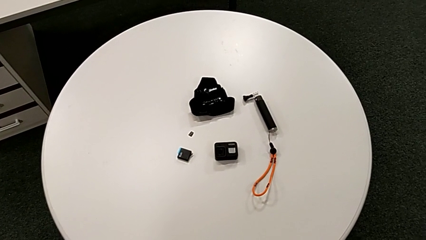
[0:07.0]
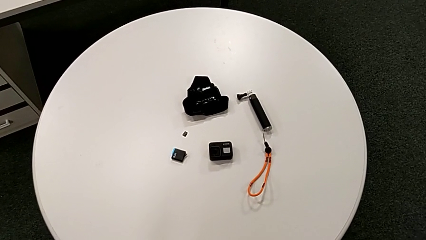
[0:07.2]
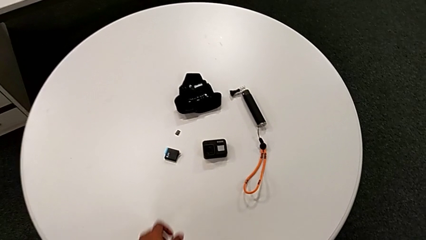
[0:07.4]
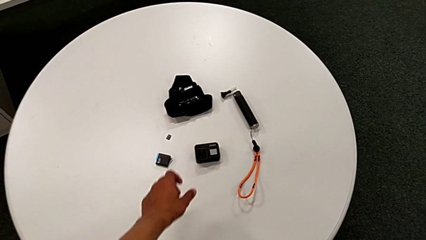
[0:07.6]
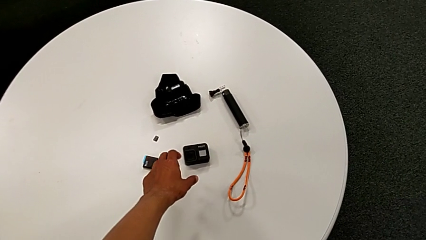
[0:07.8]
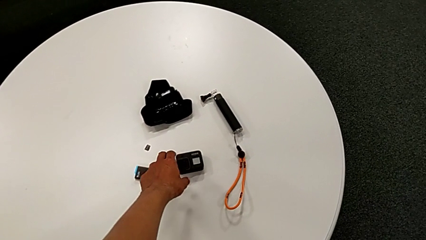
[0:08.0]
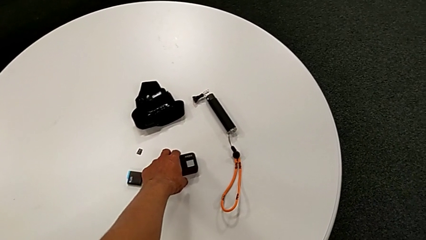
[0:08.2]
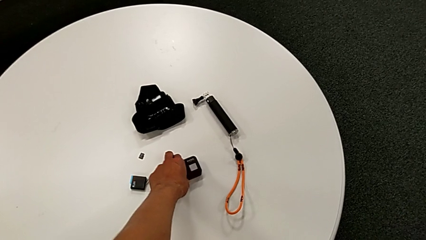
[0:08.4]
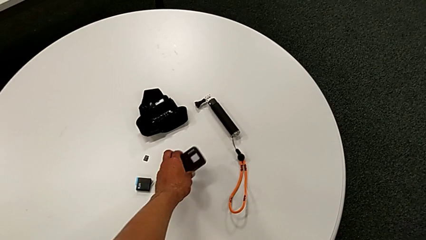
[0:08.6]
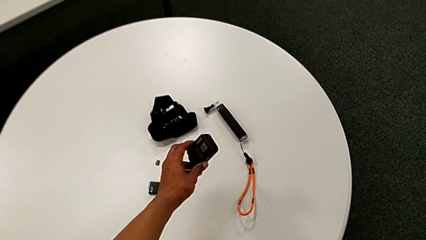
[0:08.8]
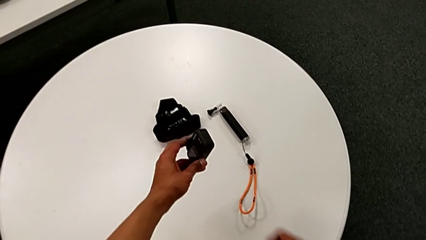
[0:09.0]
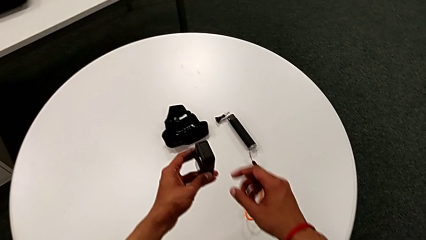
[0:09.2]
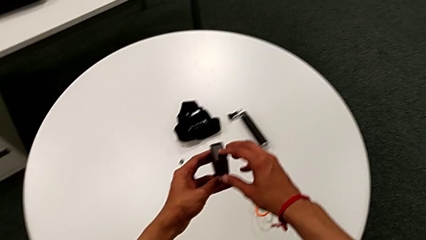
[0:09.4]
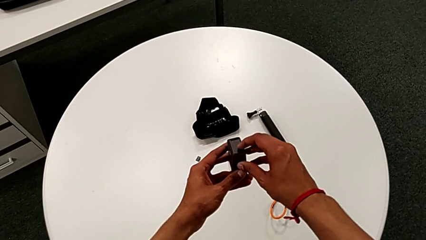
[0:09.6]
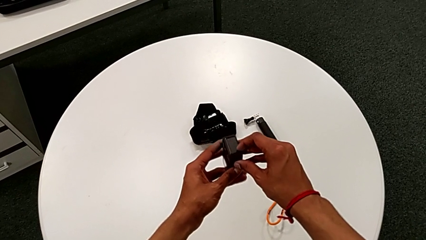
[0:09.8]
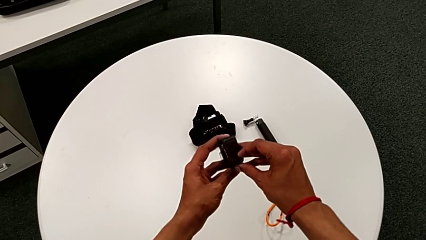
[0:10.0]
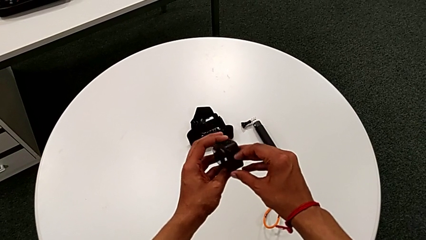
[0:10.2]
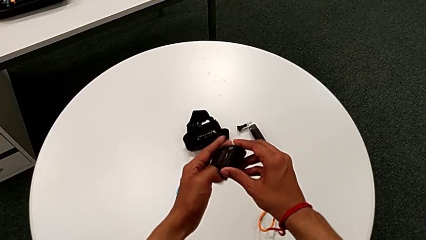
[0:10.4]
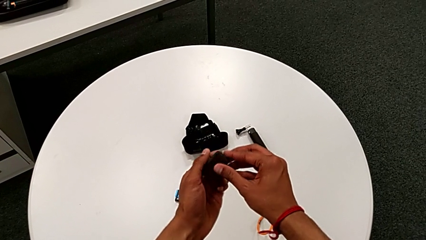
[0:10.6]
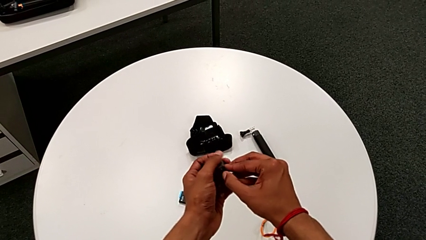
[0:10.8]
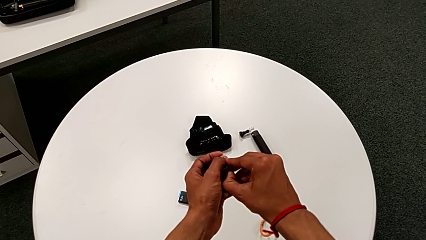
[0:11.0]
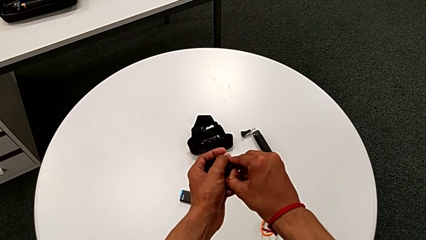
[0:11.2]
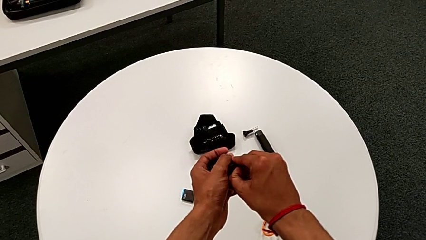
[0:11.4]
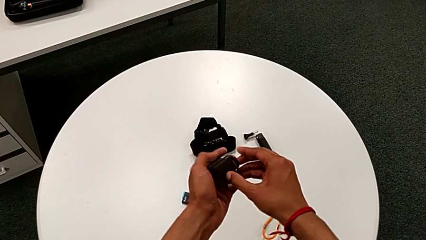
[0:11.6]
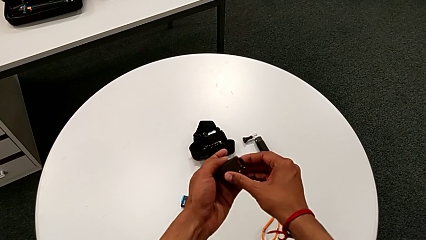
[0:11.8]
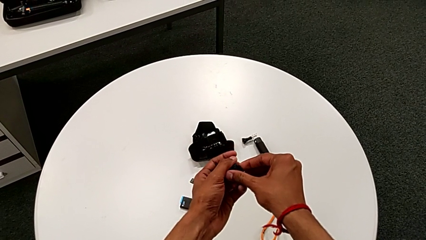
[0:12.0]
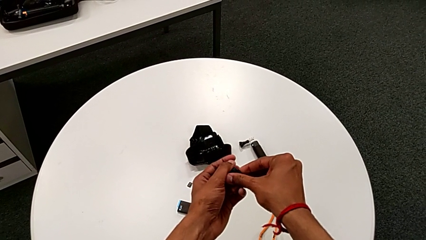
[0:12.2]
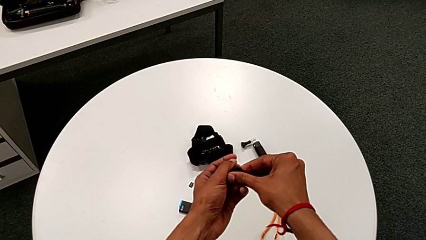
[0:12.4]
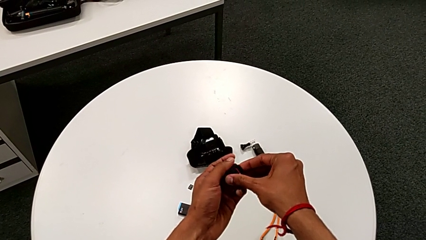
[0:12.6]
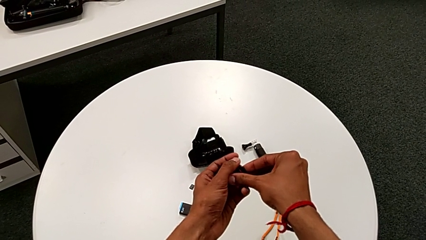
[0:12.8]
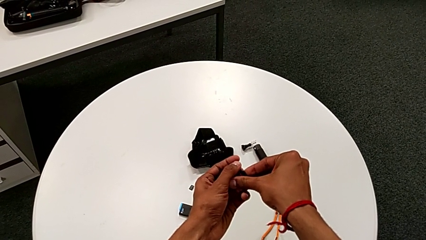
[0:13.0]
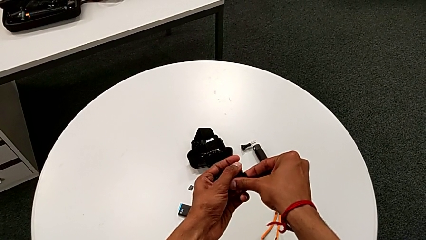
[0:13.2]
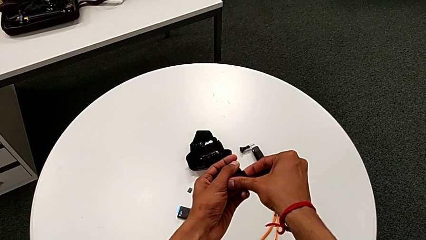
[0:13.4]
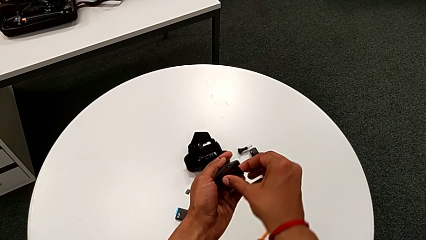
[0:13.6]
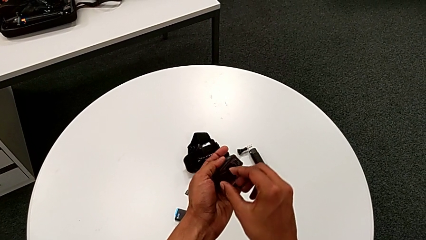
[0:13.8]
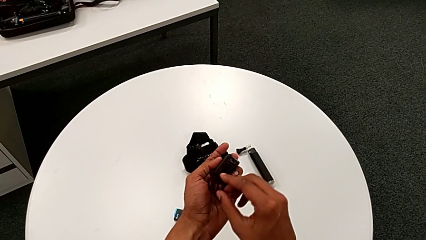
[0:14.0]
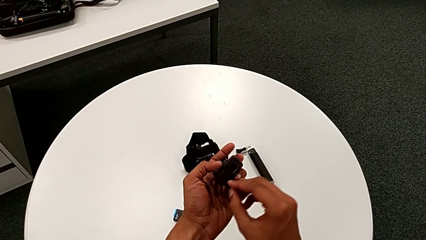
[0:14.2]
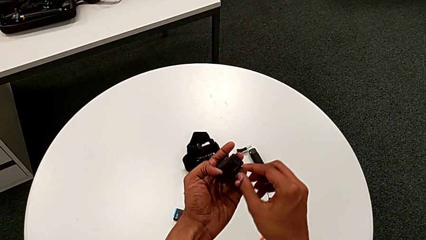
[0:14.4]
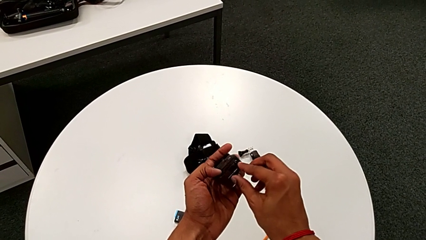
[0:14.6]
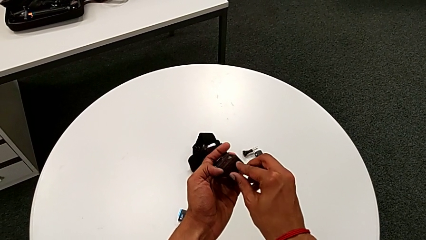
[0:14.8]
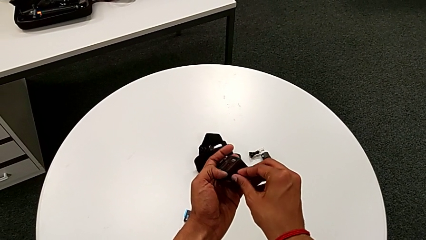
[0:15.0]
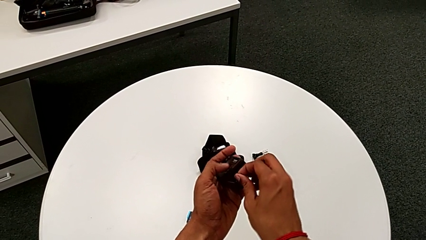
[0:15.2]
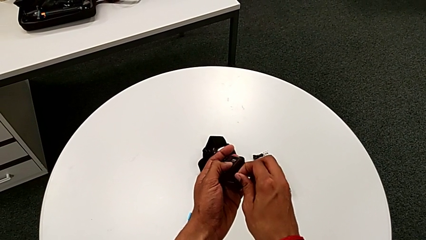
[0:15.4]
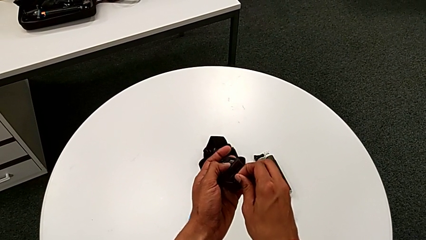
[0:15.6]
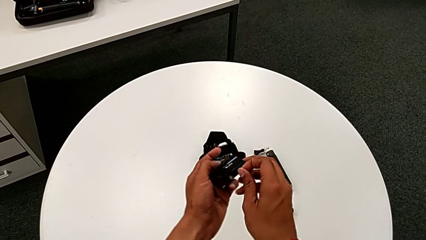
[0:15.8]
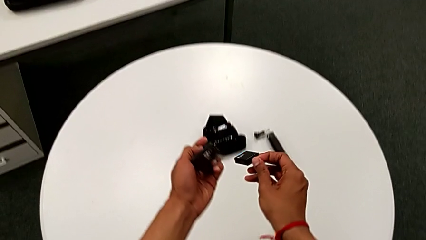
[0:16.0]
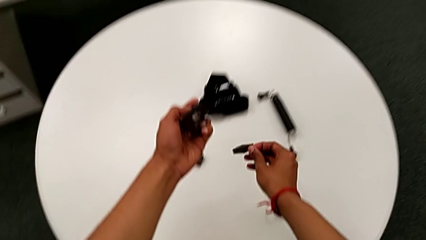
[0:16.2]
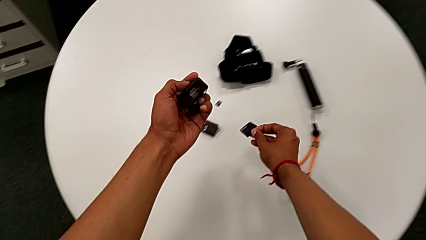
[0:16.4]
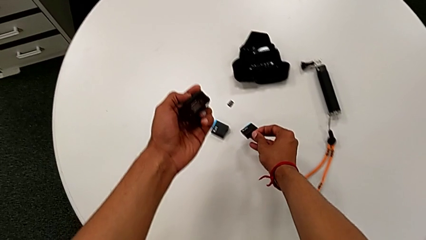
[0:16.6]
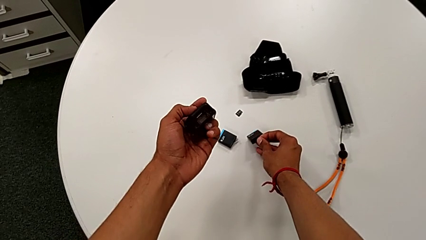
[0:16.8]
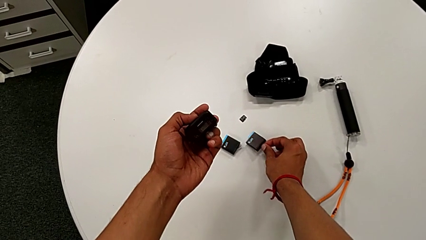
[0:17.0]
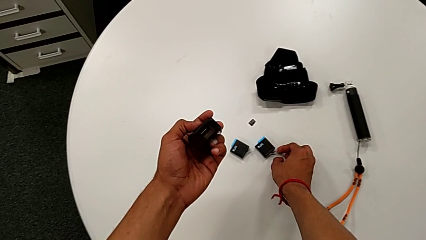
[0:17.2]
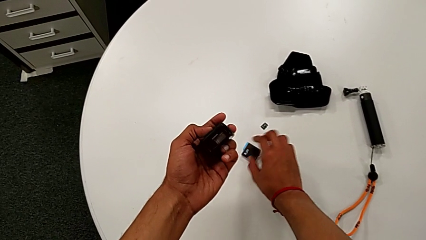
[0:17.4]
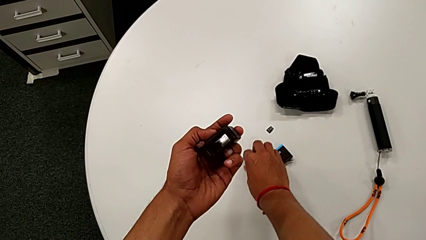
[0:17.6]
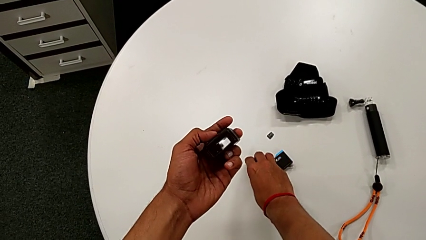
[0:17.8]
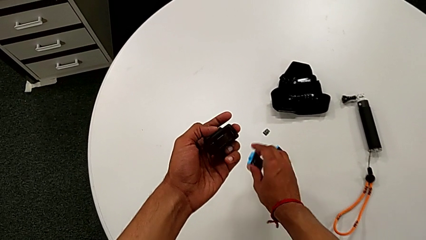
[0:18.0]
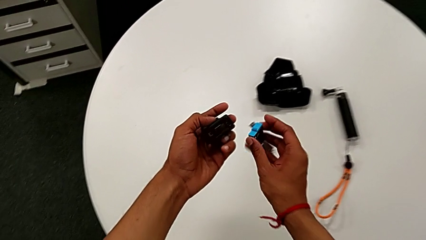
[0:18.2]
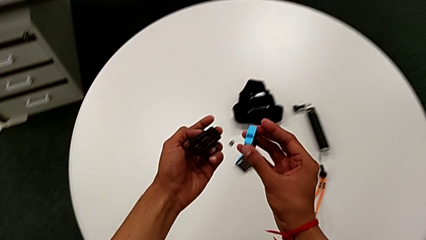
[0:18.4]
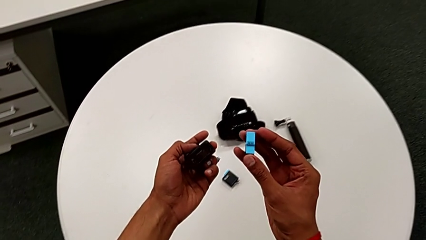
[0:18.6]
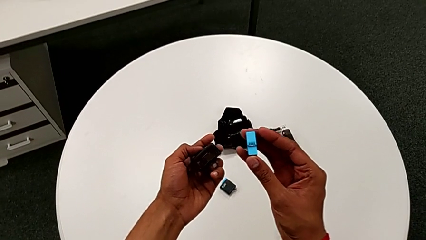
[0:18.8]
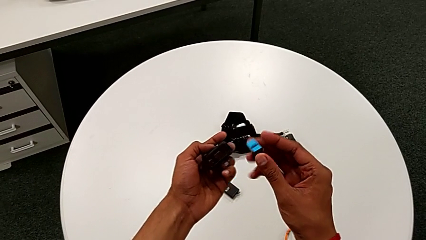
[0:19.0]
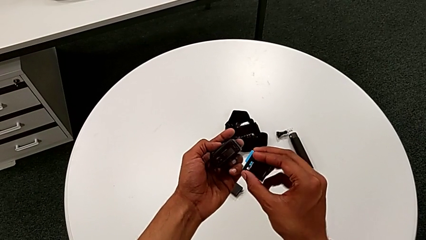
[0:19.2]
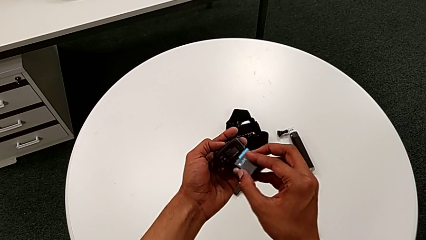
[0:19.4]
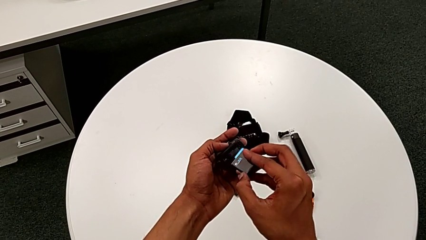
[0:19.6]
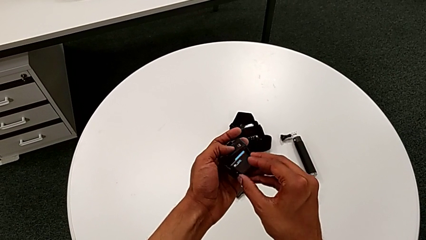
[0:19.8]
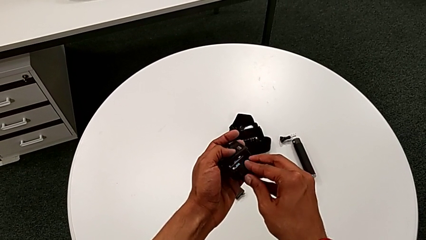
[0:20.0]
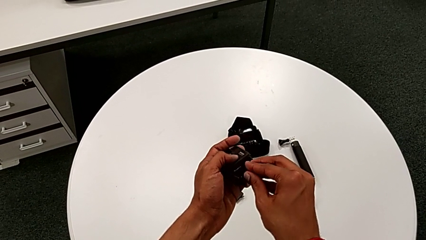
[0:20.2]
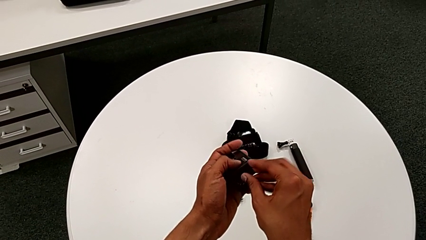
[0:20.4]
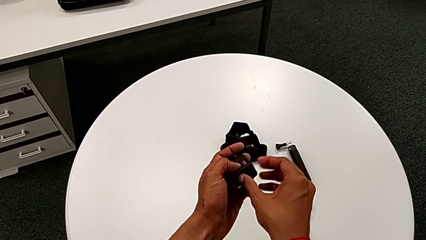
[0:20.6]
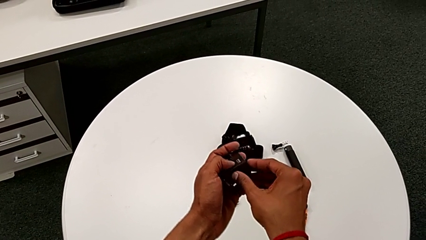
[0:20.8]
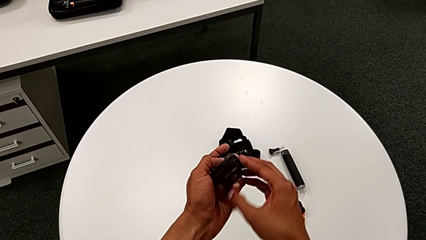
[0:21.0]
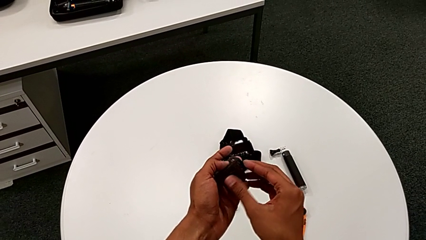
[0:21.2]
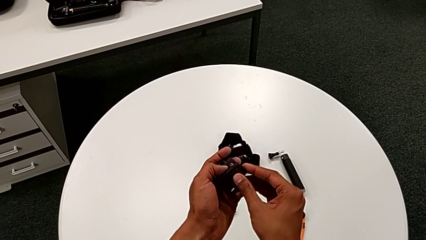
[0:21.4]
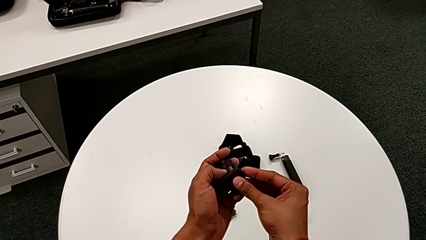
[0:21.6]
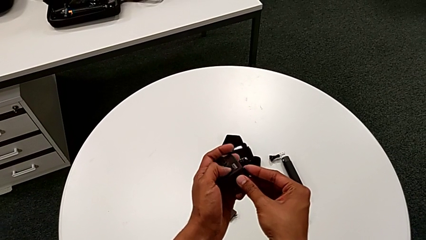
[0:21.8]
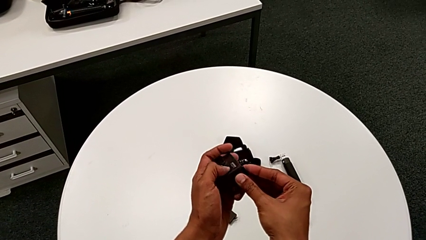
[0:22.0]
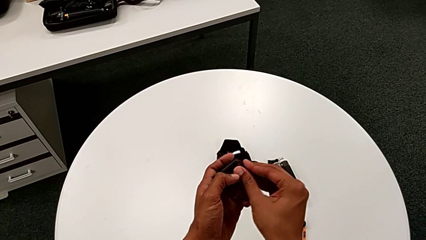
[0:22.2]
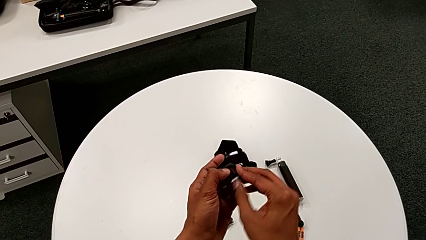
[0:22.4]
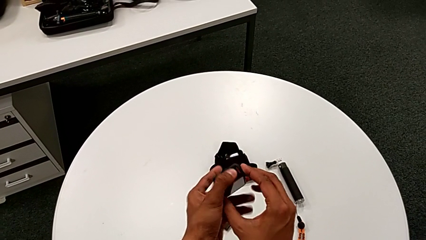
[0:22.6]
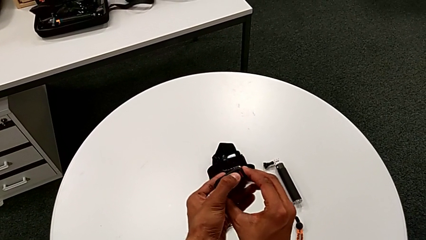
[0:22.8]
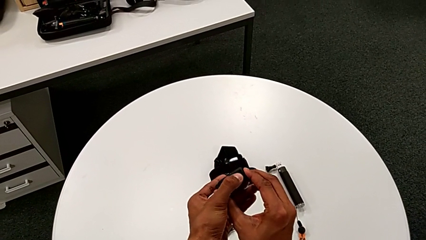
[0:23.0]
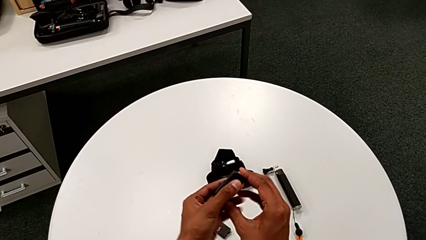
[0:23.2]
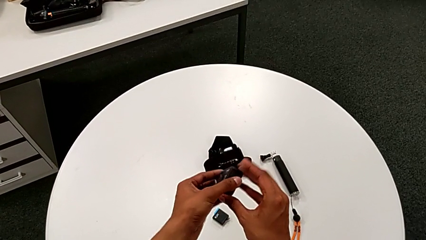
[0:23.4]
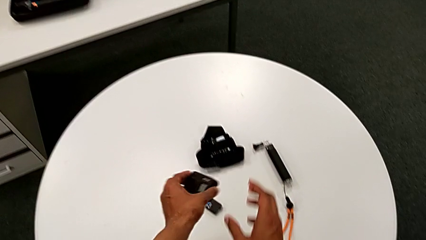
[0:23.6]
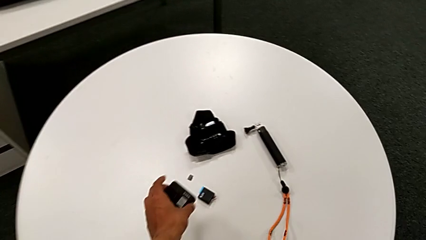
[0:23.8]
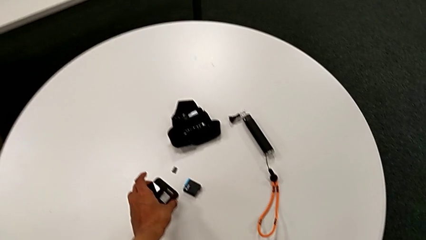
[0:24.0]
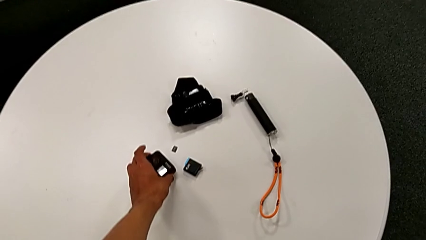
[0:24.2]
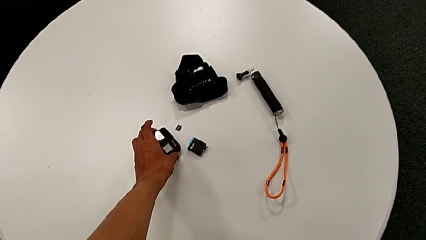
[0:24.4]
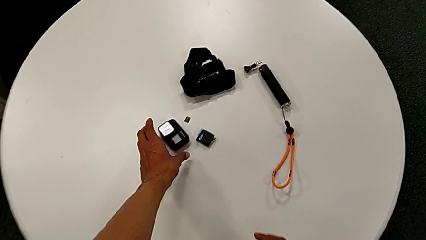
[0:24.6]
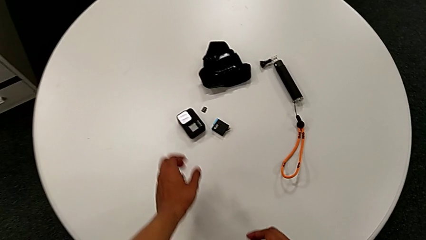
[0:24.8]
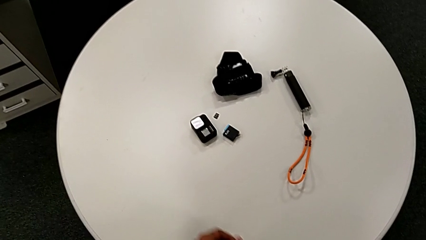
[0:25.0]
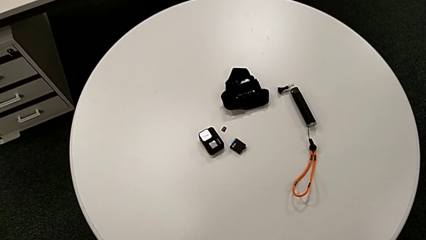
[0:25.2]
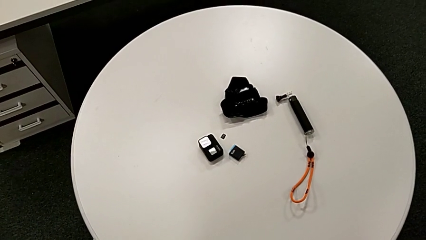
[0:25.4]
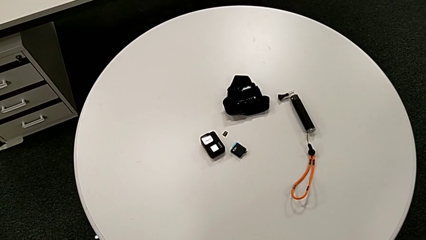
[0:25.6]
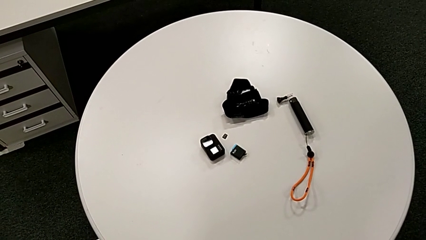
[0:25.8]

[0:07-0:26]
The camera wearer changes the battery of the GoPro. They grab the GoPro, lift it, open the battery door, withdraw the old battery, place it, lift the new battery, insert it, close the battery door and place the GoPro.
